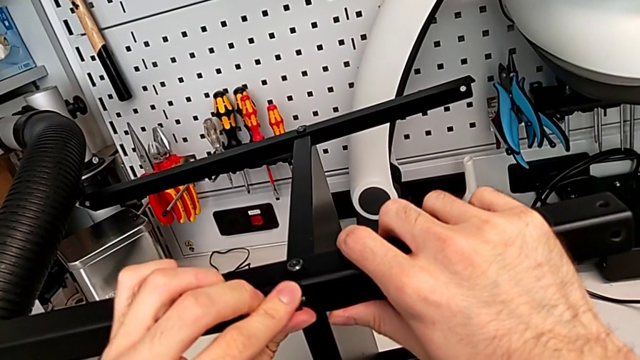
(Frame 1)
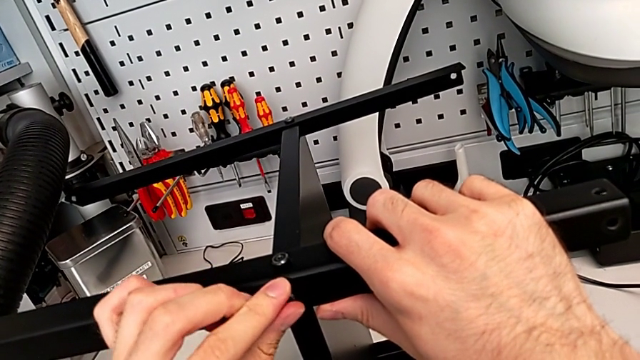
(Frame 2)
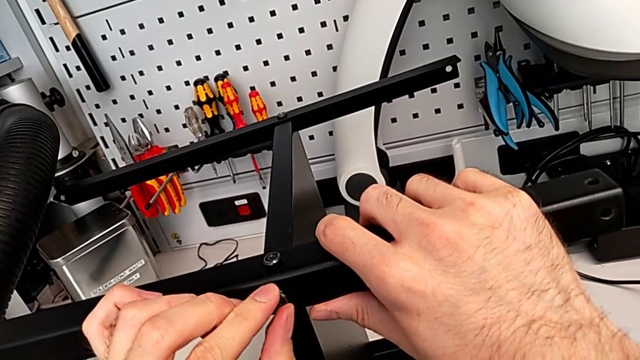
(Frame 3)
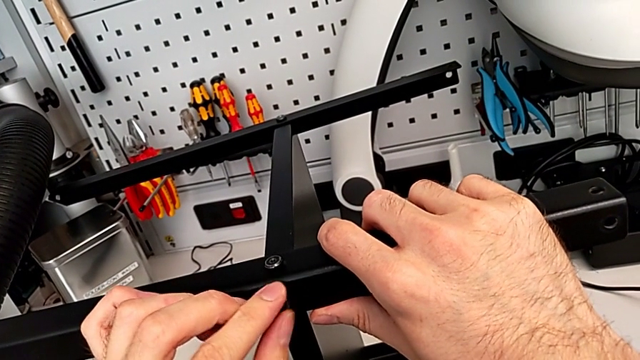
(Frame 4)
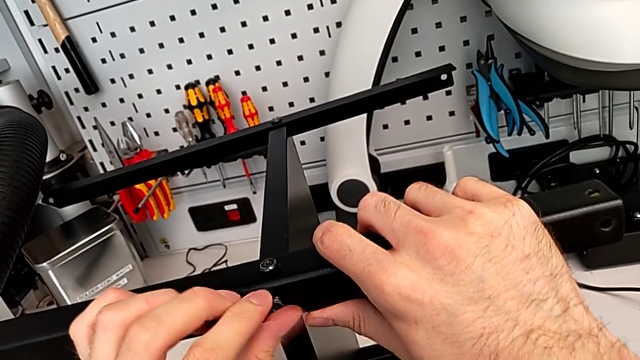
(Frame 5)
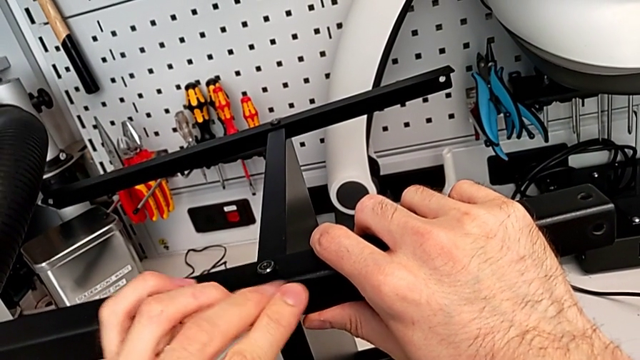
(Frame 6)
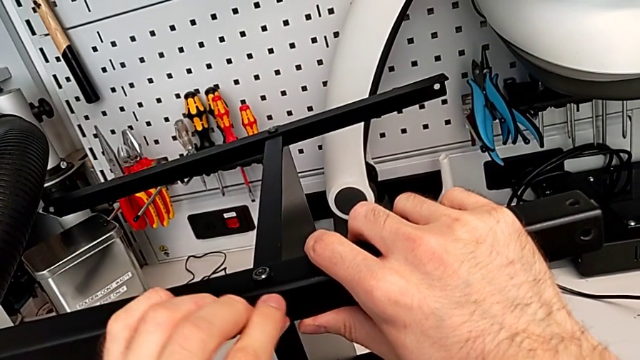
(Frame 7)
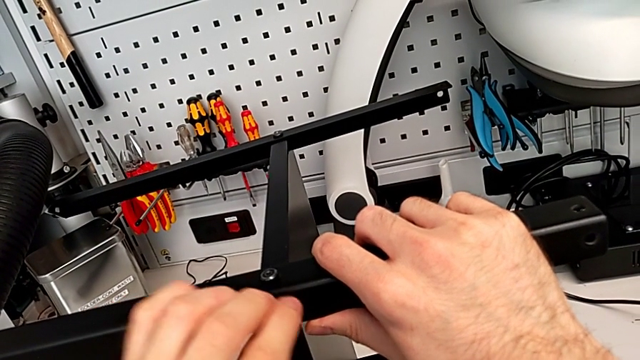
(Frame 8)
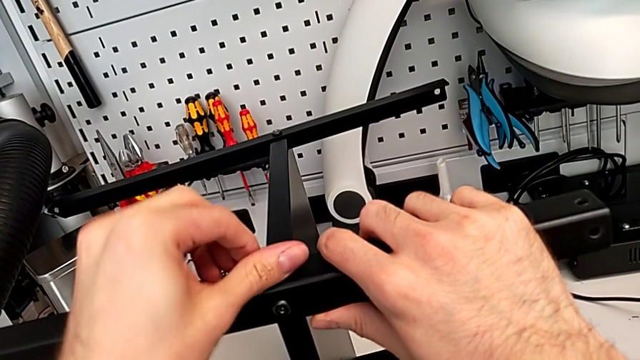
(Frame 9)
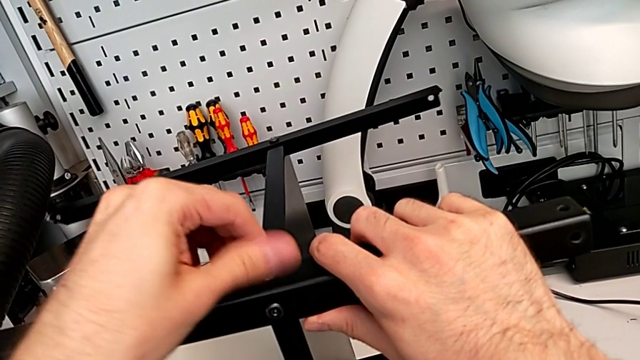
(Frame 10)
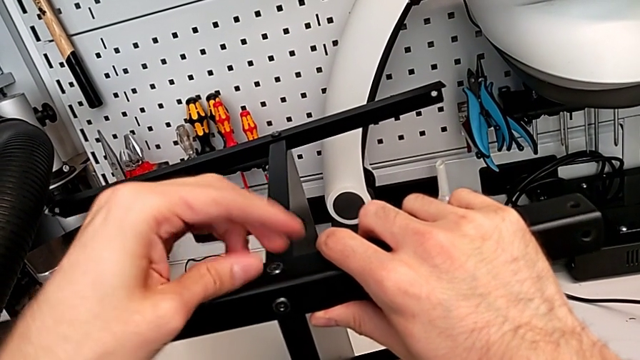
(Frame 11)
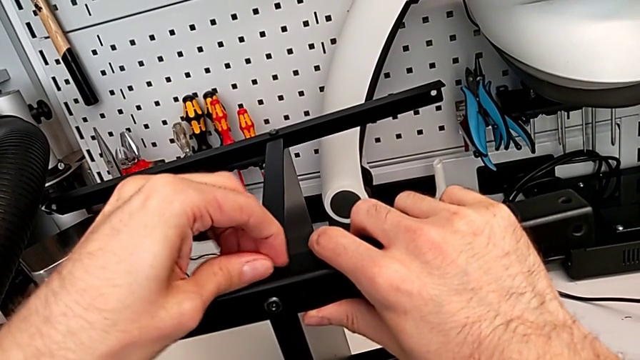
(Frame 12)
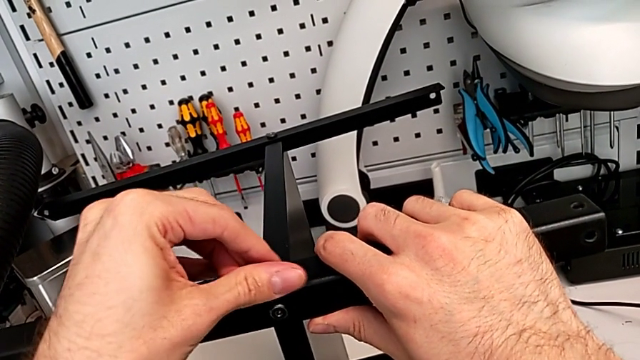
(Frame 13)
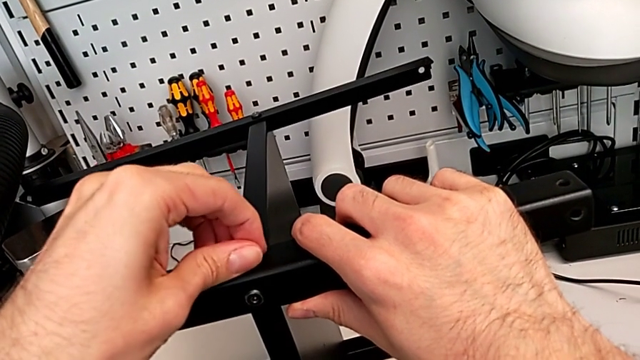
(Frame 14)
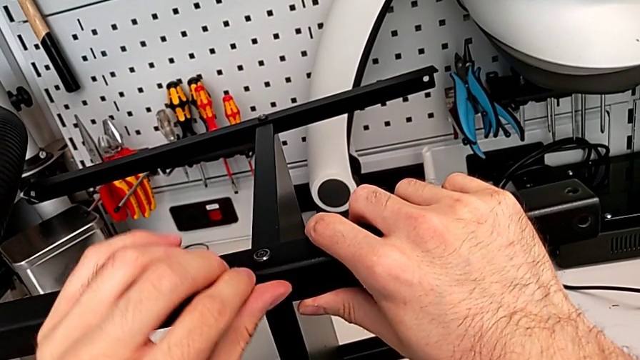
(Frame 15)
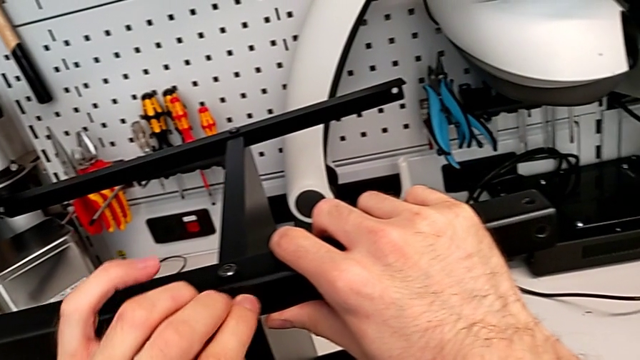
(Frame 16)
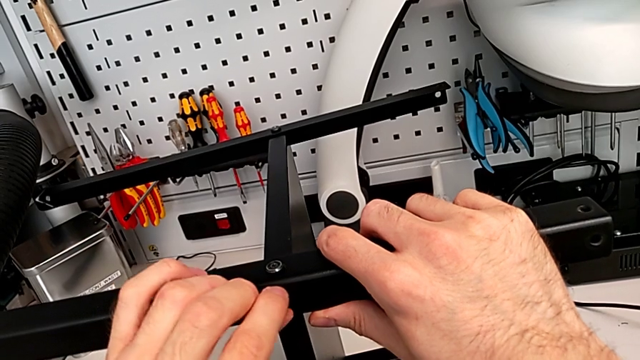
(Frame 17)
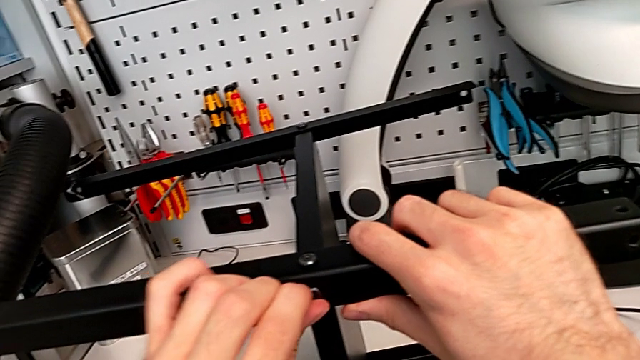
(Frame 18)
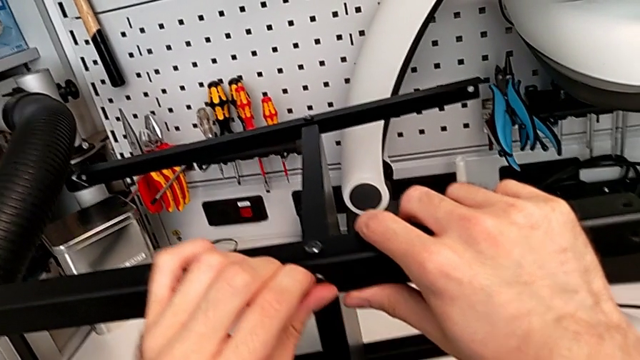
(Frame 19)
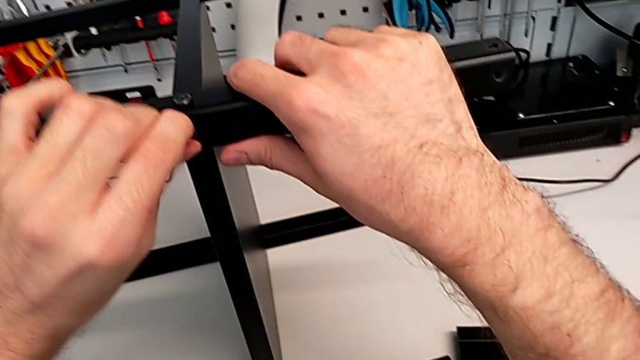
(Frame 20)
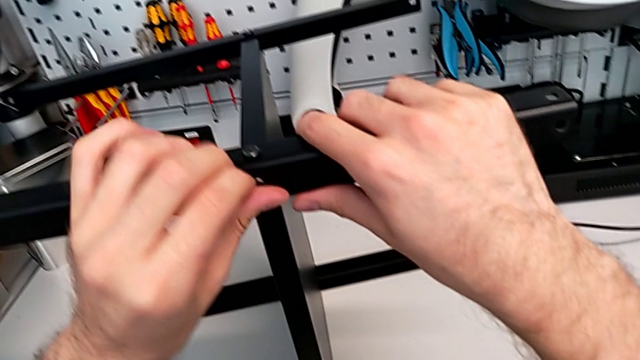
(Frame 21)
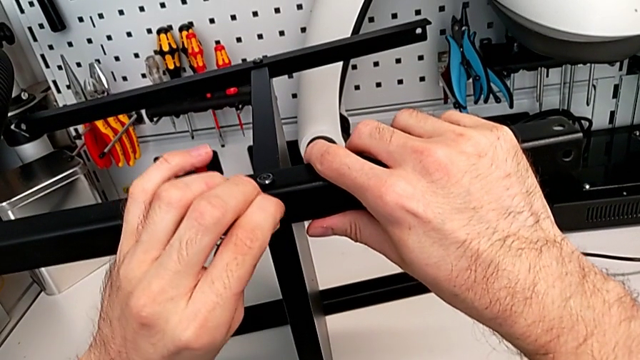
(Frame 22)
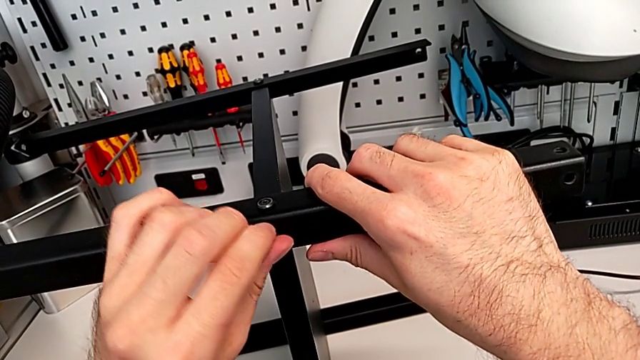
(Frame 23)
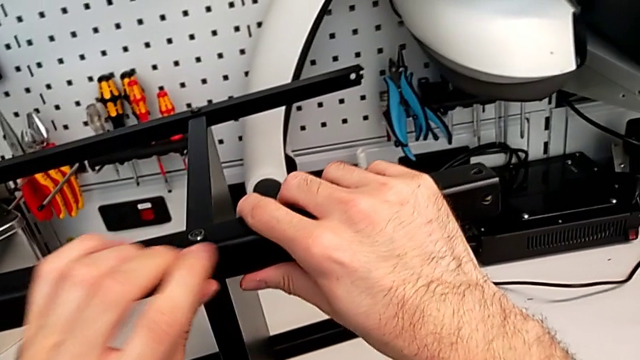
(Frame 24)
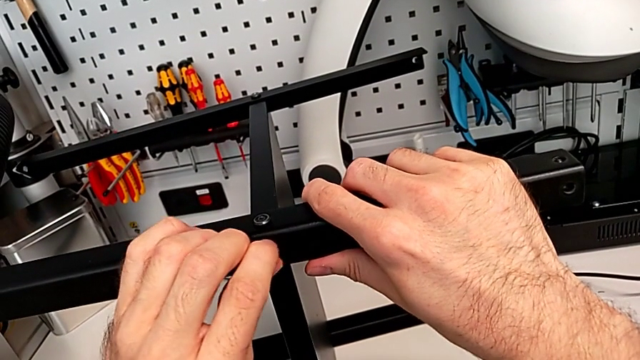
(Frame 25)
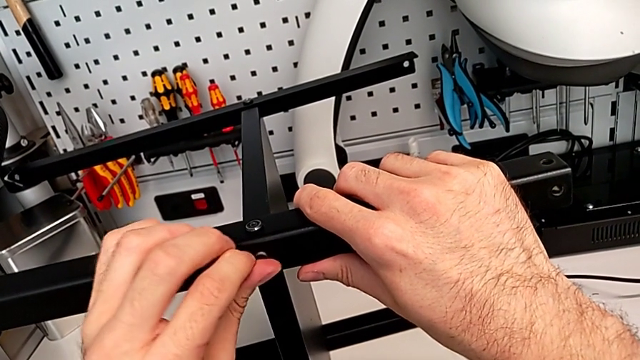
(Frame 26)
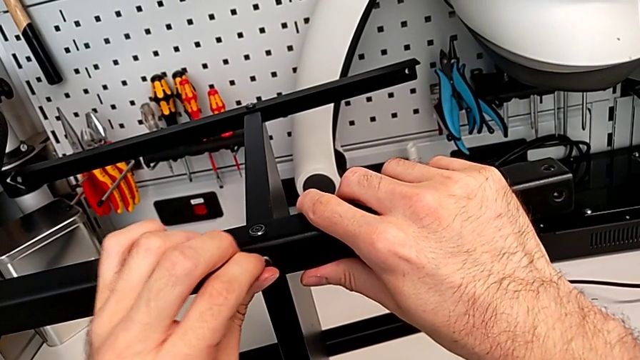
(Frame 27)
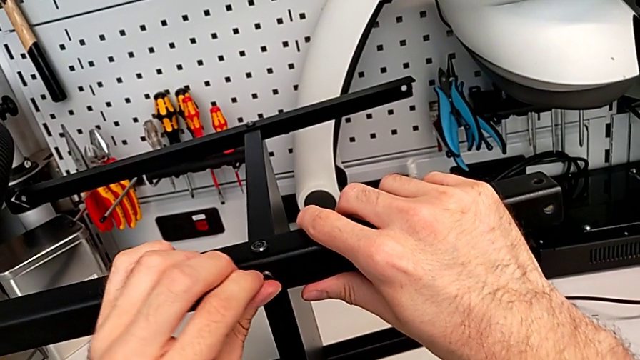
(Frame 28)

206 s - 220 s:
The camera wearer is screwing the fourth leg to the middle layer. They screw the hex socket head.

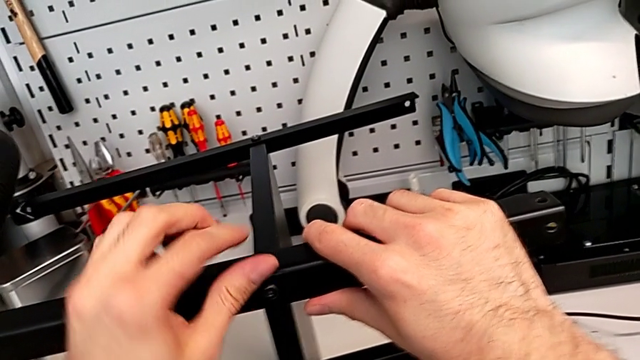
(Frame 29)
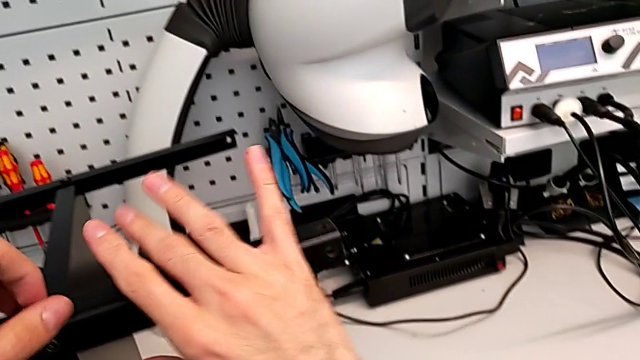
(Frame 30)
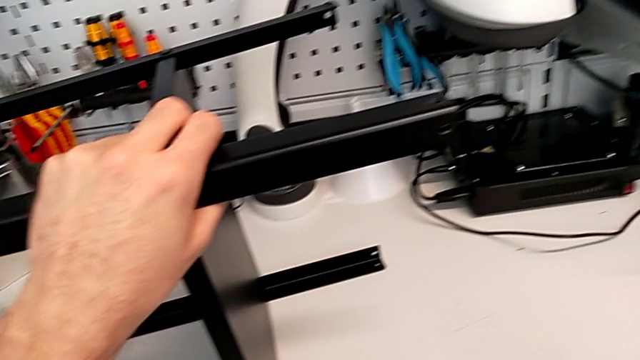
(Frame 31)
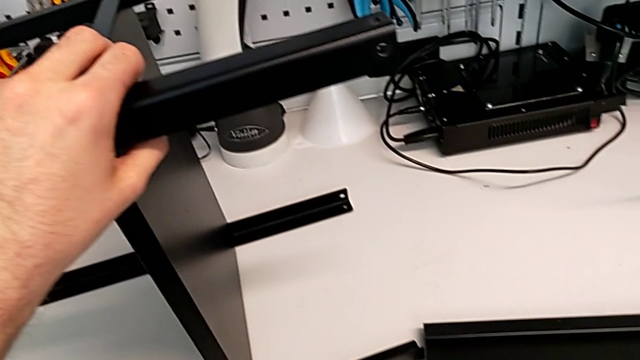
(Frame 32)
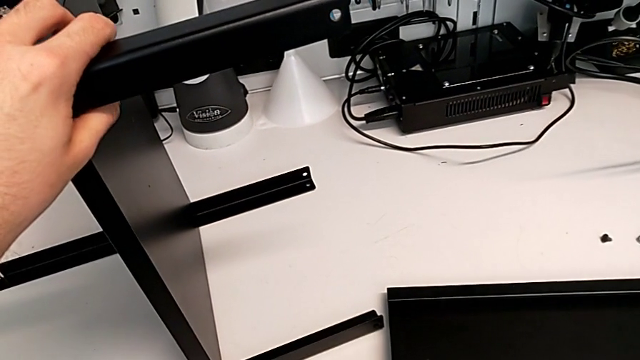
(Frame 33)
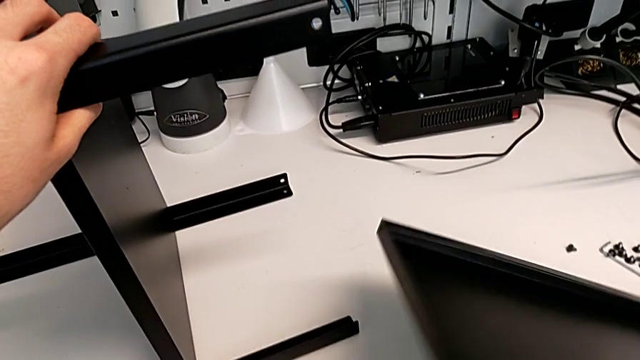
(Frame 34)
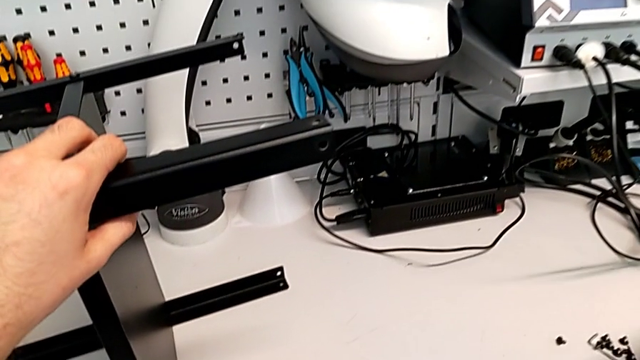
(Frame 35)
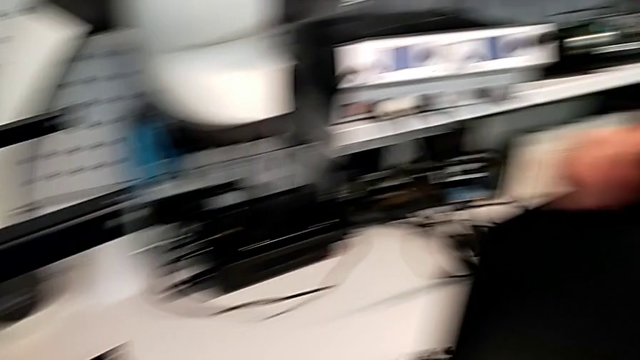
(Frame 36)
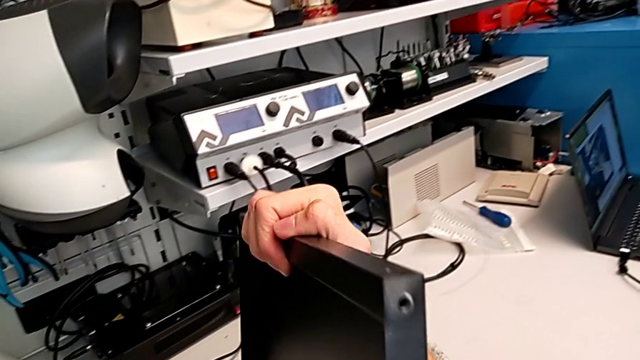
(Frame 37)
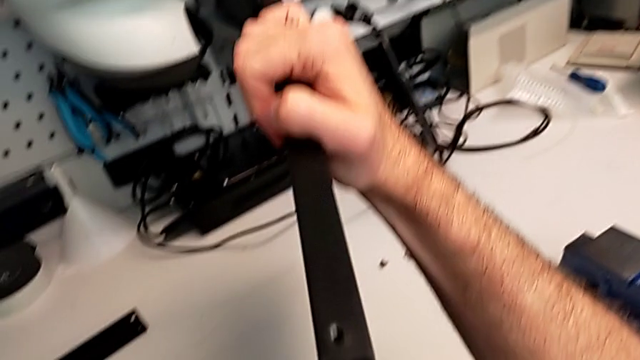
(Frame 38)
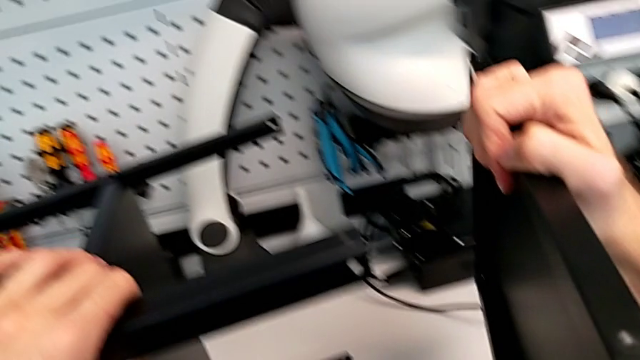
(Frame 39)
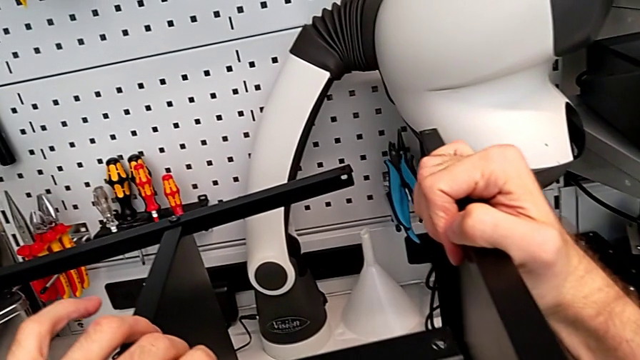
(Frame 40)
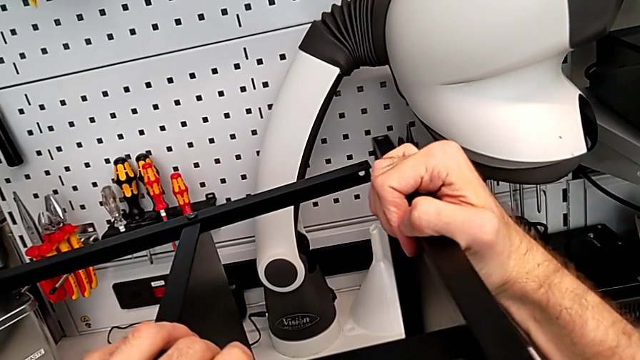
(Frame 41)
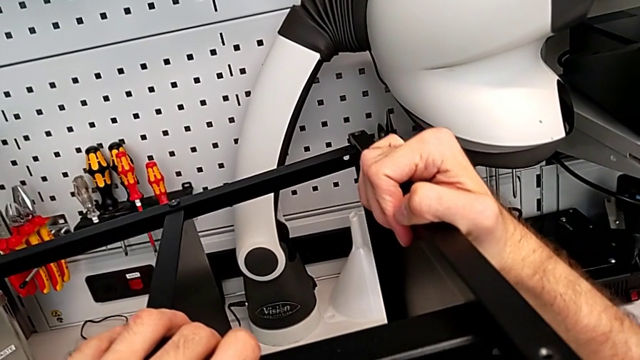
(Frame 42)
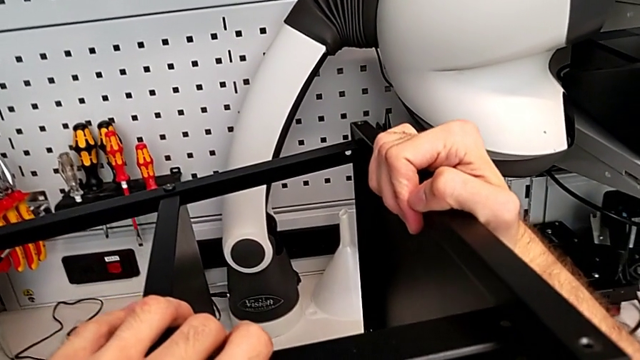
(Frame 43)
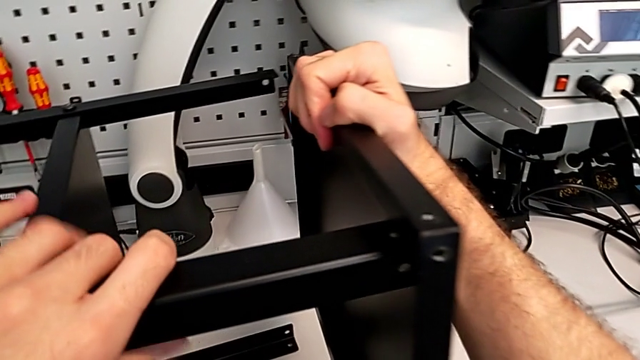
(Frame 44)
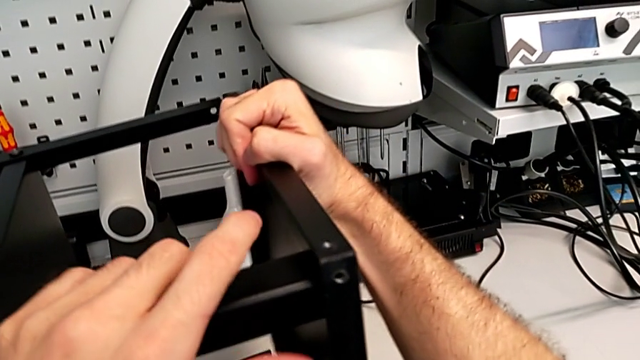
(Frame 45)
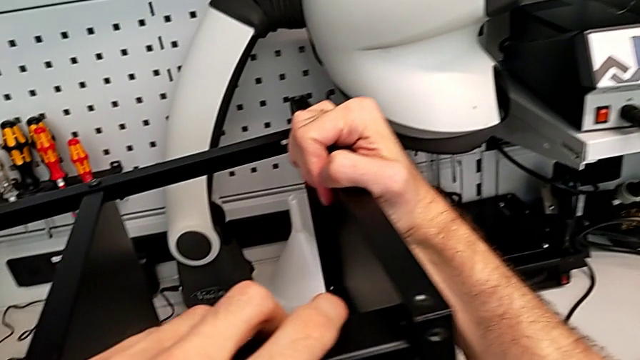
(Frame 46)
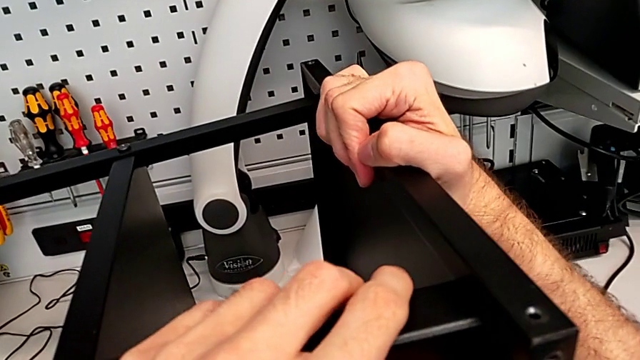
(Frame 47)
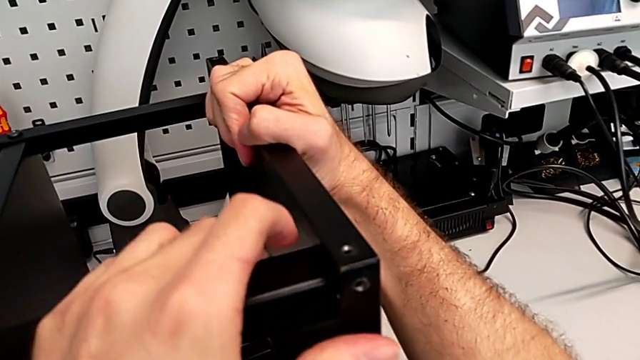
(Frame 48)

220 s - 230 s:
The camera wearer is placing the highest table. They grab the top tray and begin to align it.
